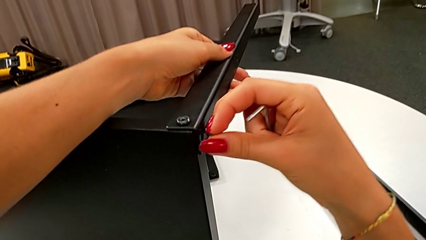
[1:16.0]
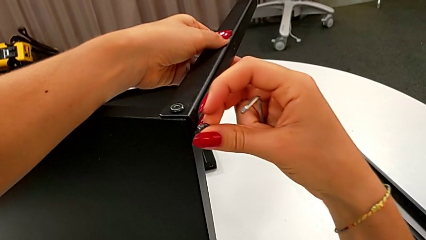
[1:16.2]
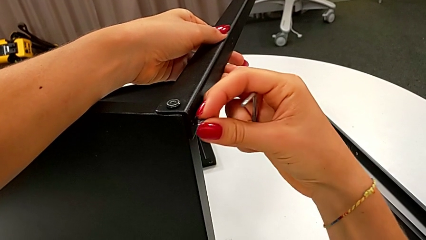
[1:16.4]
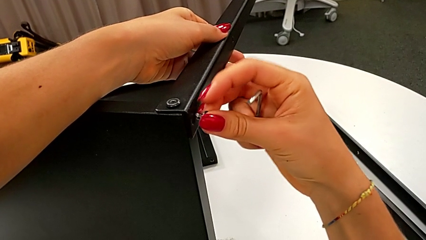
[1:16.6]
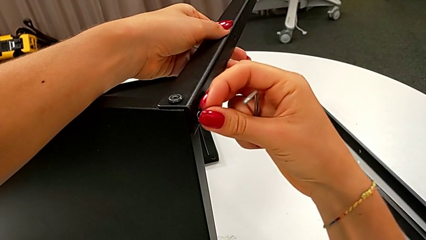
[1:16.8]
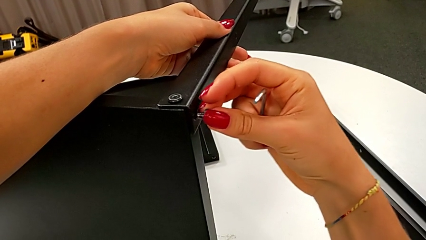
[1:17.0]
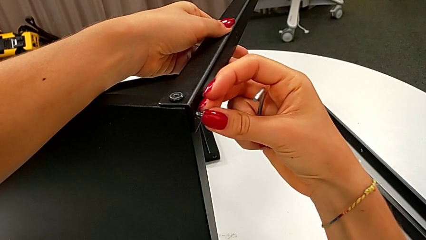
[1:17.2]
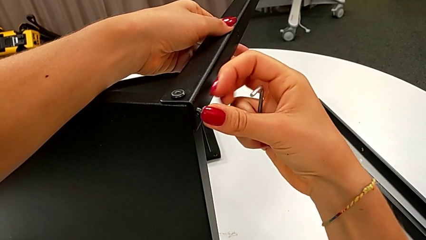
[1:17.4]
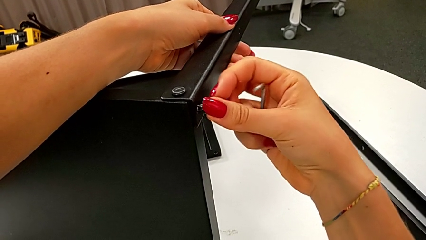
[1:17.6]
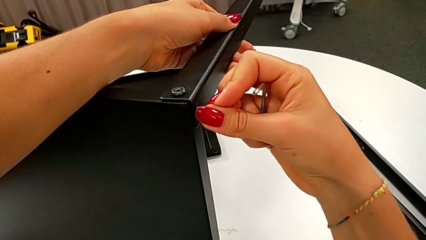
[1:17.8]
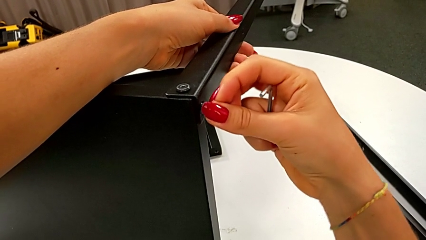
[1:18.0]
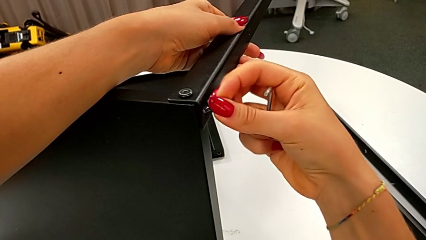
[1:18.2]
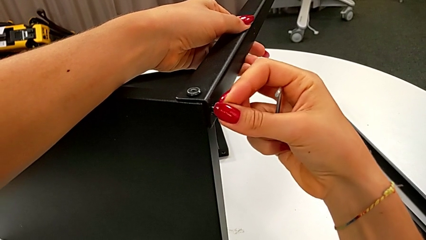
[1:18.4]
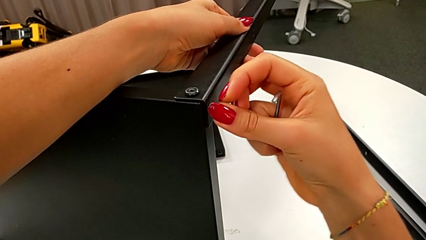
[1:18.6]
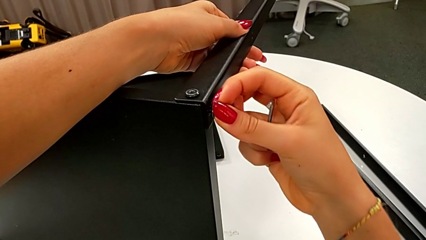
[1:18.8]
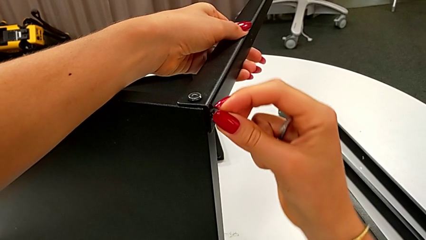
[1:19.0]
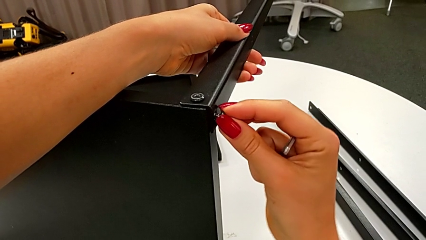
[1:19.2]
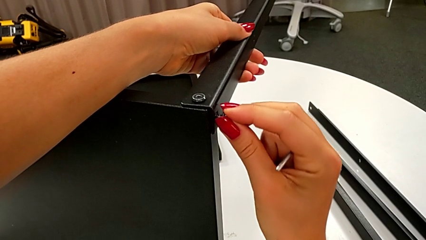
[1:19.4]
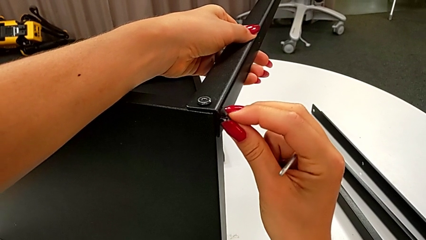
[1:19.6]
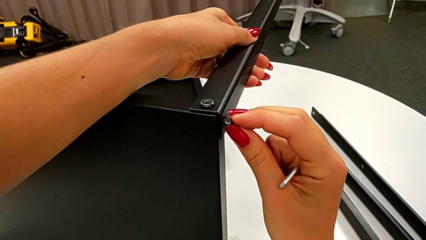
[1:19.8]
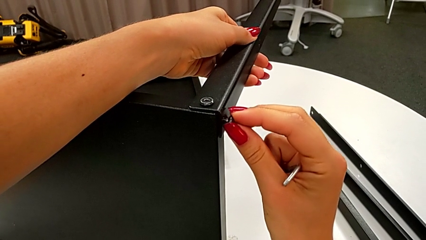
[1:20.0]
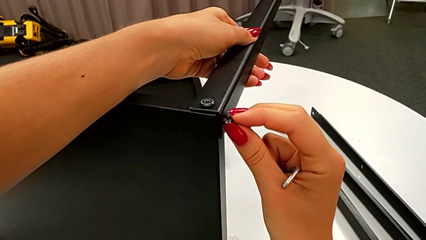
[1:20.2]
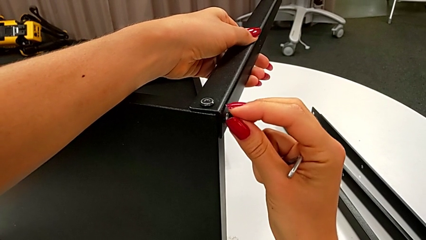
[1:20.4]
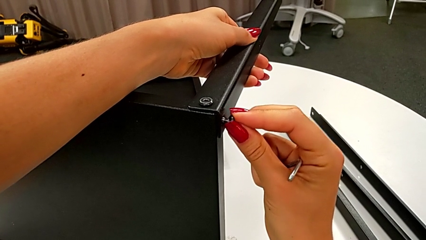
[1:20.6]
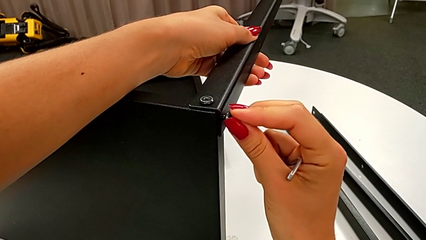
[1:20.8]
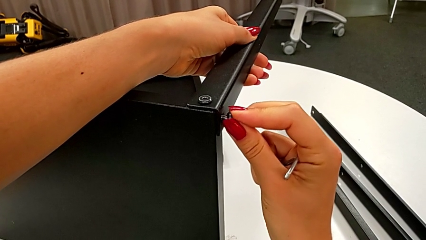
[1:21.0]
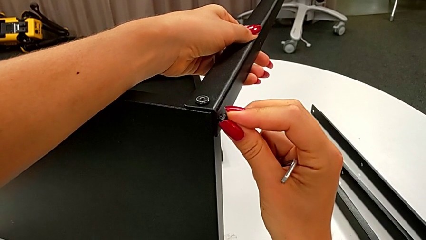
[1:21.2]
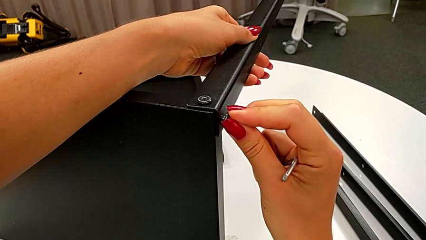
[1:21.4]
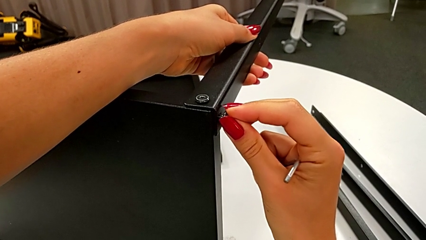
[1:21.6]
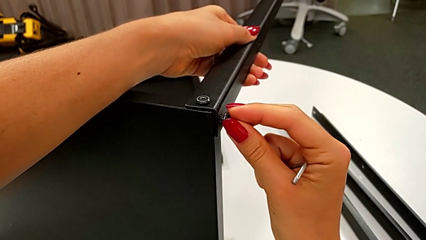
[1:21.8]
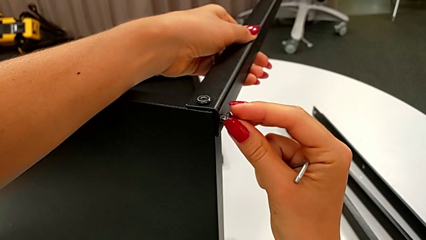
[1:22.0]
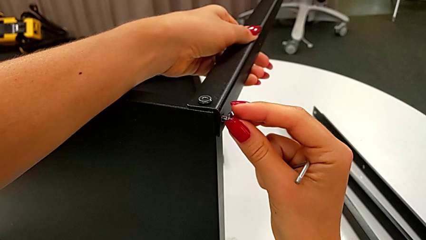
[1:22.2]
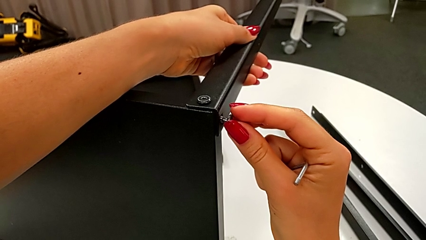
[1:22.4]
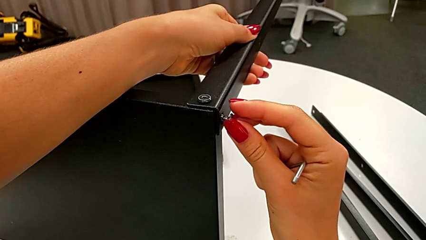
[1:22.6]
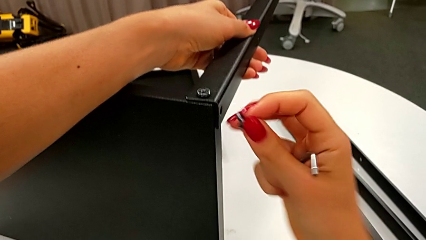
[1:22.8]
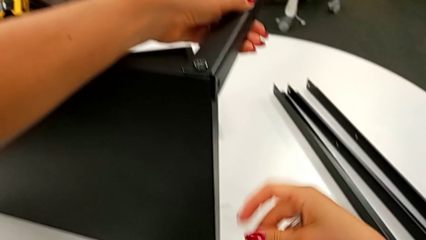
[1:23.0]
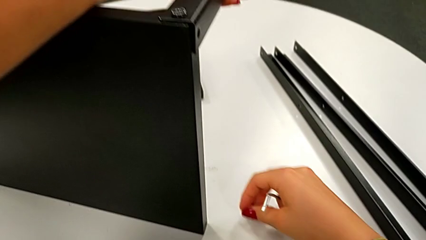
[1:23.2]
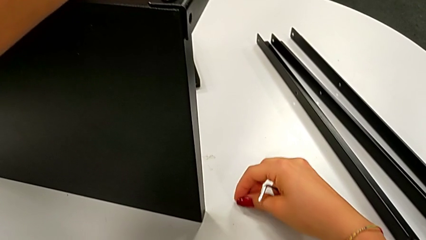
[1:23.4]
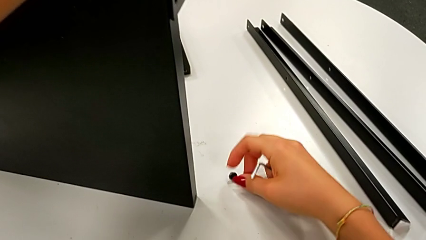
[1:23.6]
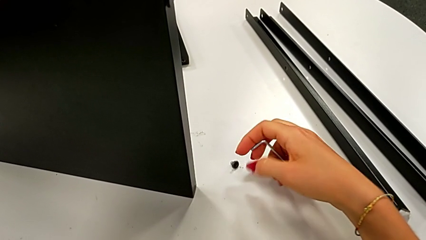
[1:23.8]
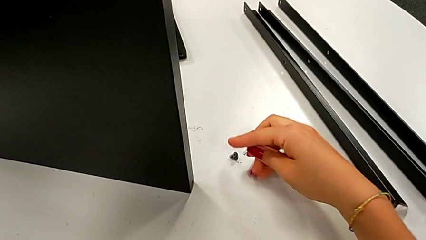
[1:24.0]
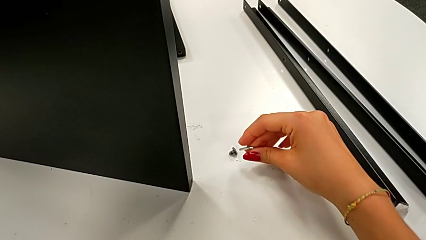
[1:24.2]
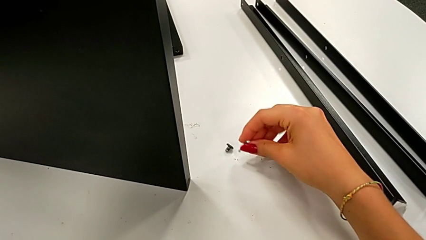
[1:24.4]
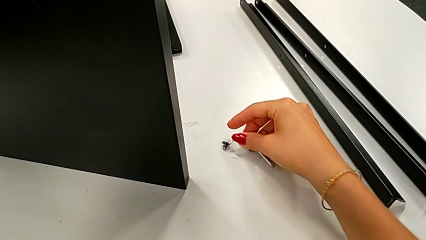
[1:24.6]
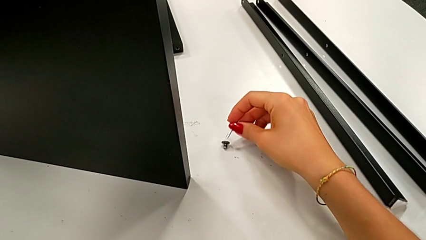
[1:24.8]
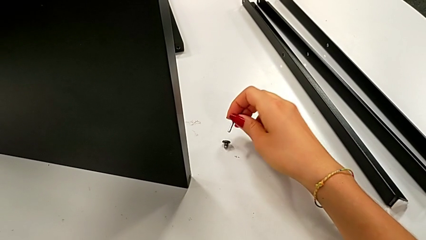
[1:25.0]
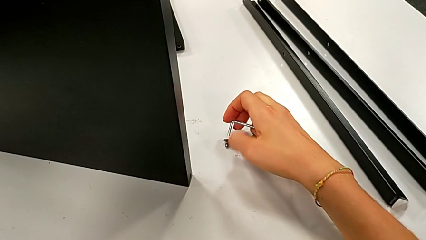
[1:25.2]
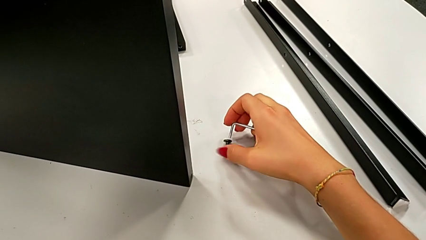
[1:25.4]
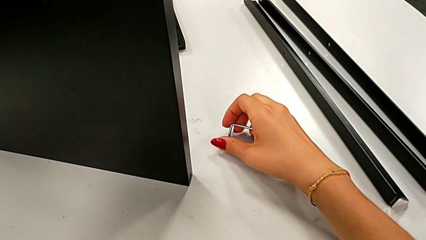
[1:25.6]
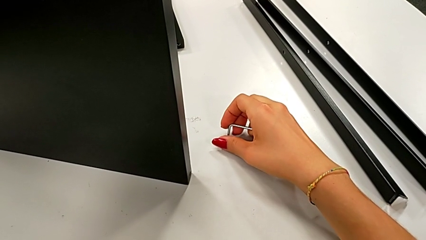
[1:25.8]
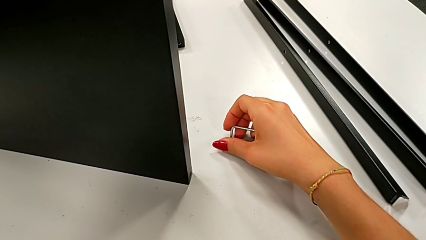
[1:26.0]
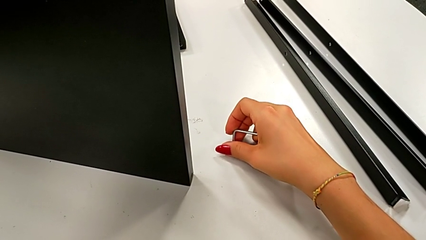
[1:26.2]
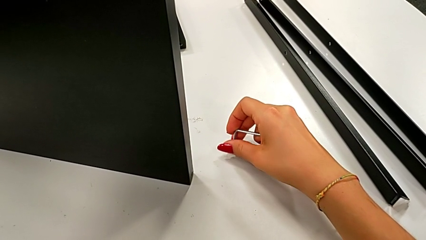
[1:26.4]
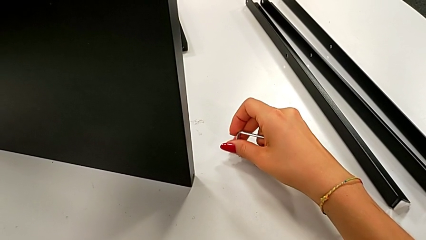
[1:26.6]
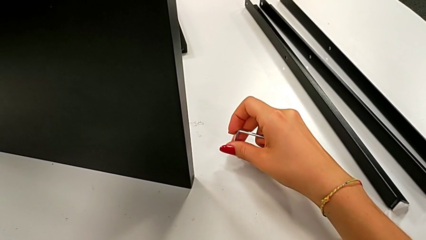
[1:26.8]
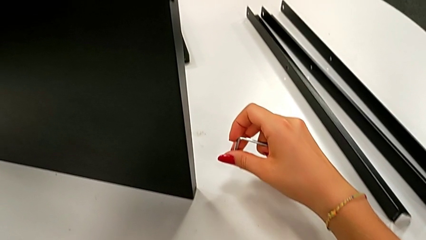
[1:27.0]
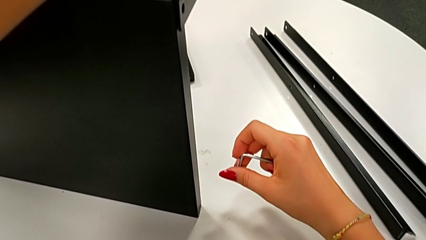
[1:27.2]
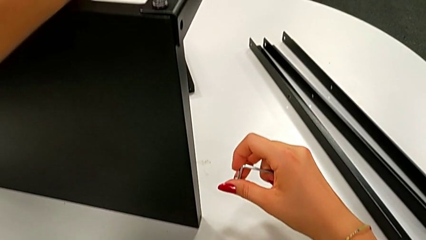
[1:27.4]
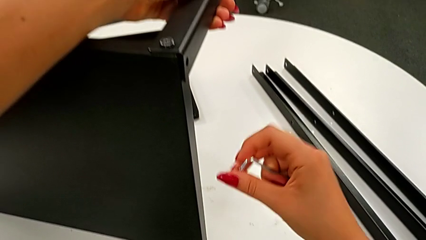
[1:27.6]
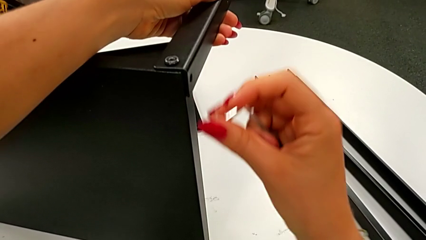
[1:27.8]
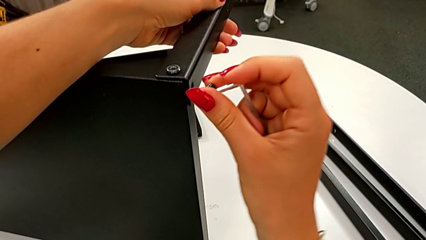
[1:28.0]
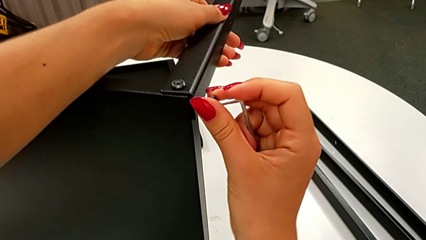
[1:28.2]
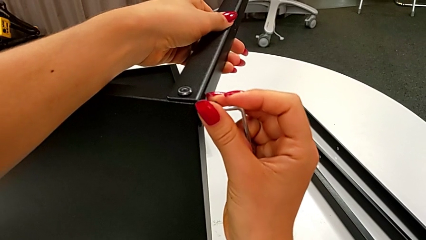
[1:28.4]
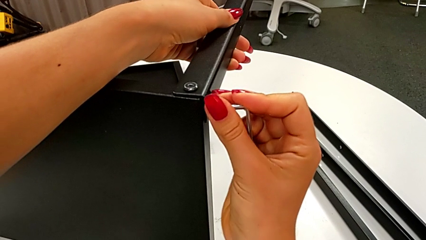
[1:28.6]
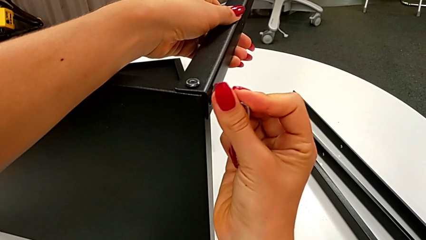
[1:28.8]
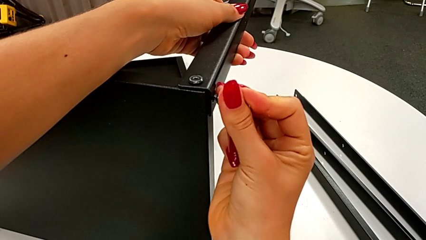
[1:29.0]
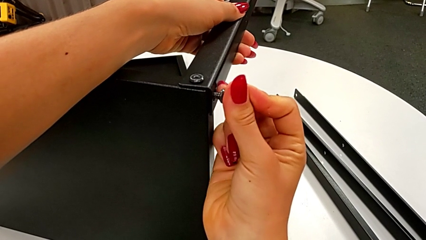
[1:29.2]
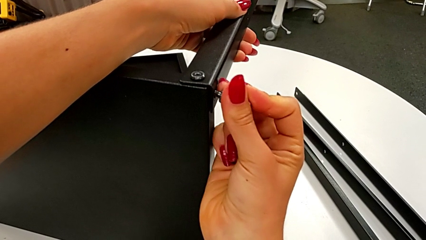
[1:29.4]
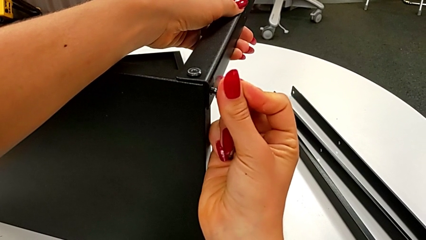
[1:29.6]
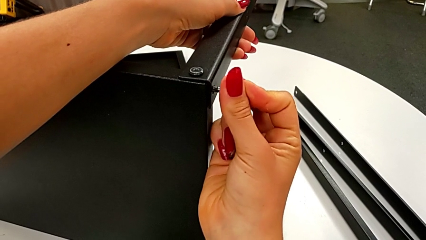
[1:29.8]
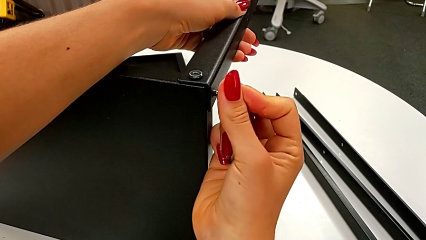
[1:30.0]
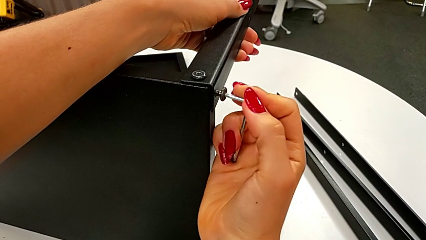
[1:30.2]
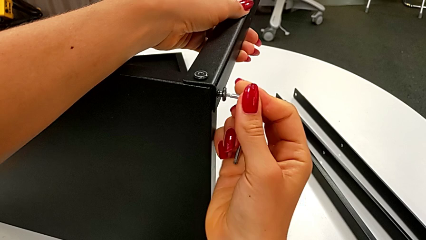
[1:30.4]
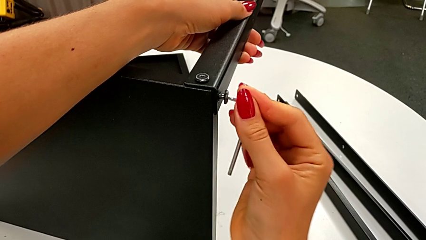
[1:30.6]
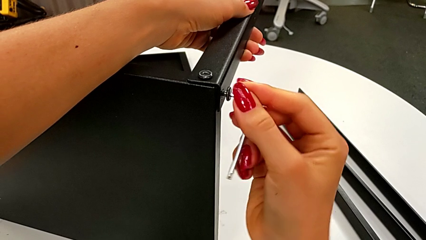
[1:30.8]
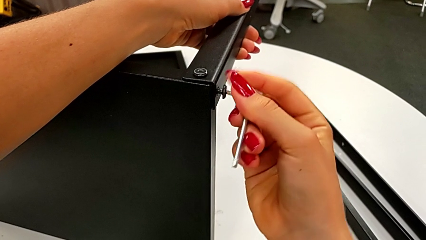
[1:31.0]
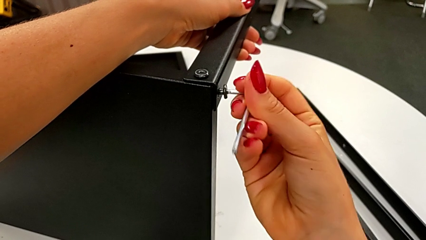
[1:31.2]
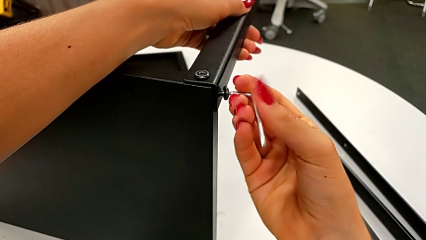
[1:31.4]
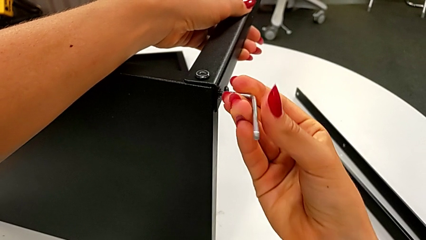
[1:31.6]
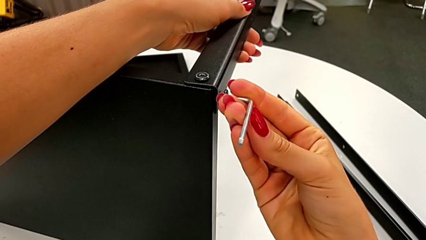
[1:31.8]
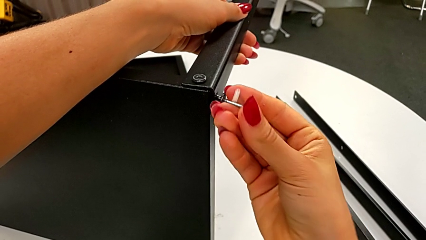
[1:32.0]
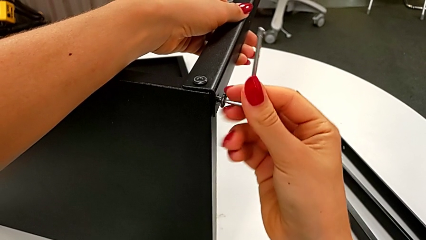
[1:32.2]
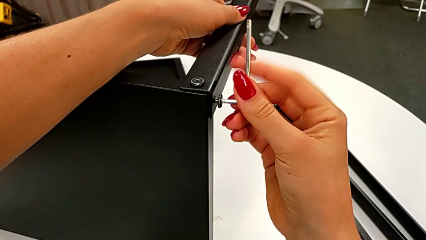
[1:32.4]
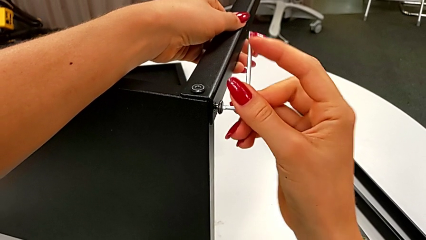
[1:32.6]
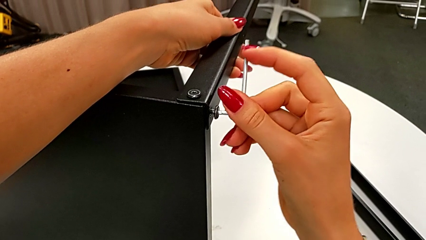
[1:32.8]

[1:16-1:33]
The camera wearer is assembling the leg of the top tray. They inspect the second hex socket head, withdraw it, place it, insert the Allen wrench, insert the second hex socket head and begin to screw it.
